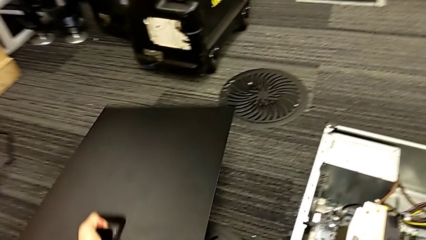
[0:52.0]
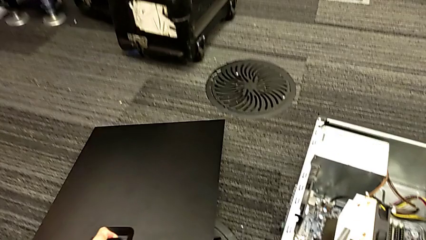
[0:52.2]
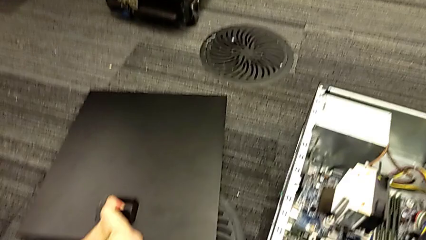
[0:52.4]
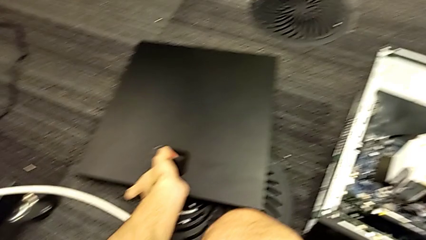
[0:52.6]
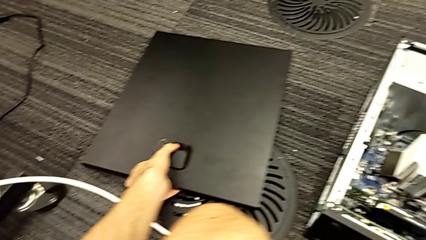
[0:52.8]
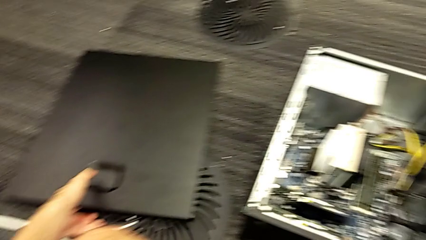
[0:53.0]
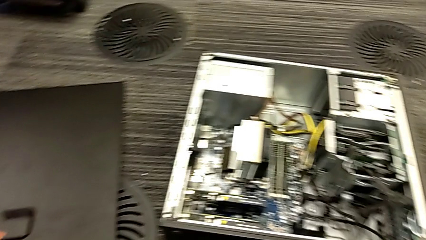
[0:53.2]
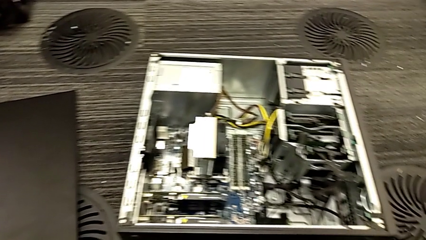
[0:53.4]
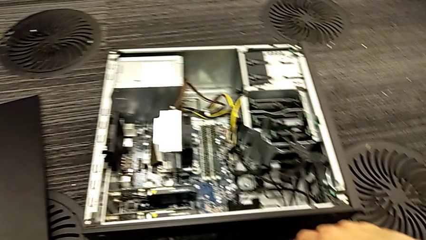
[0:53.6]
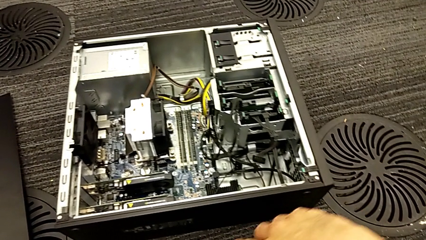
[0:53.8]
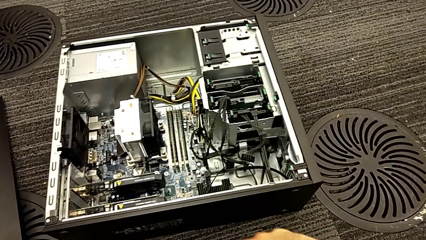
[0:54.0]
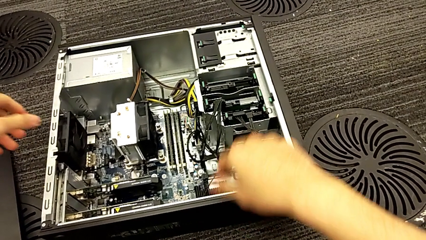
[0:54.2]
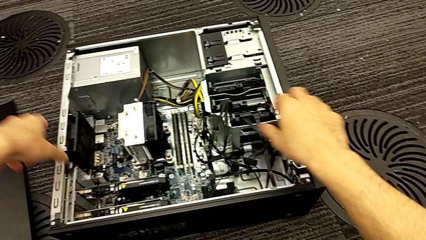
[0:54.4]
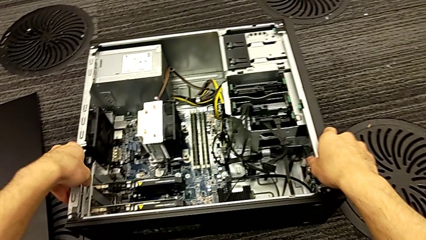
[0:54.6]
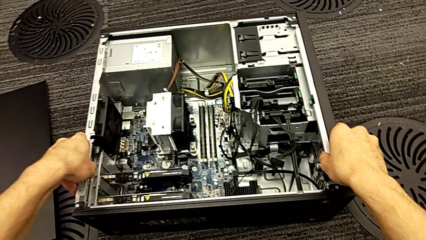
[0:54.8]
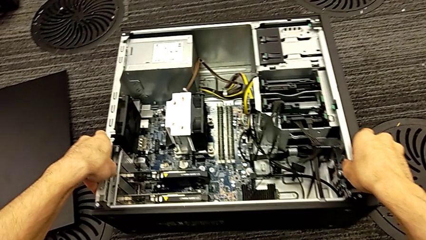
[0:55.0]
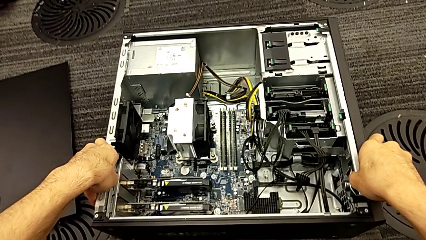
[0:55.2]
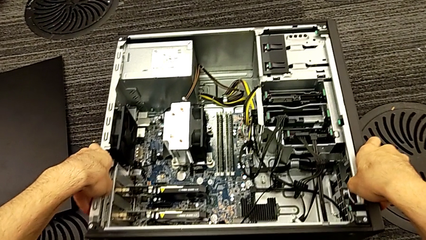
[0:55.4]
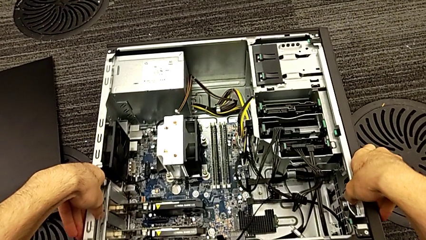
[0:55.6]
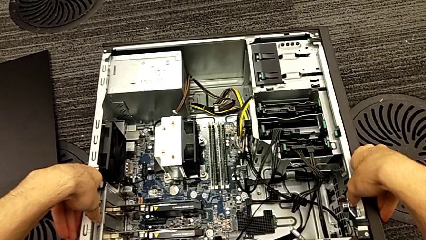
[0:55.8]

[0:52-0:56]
The camera wearer is opening the black cover of their computer. They open the computer tower.

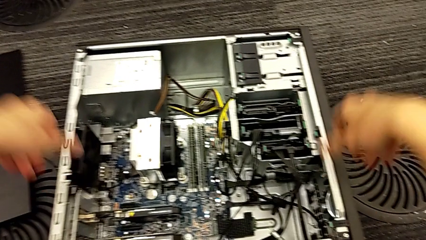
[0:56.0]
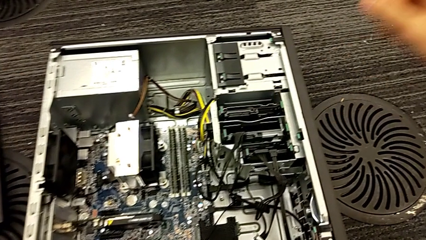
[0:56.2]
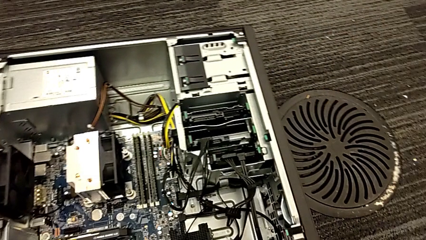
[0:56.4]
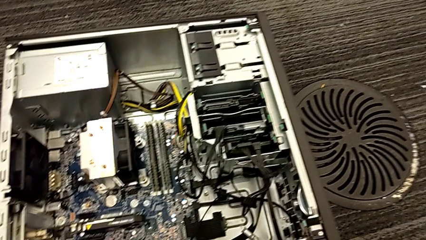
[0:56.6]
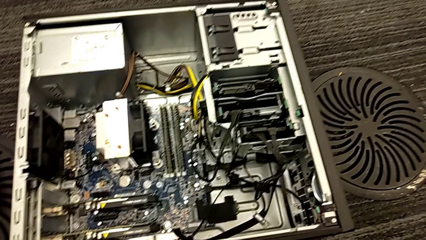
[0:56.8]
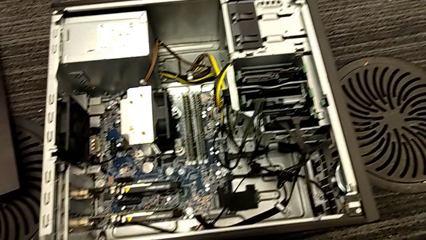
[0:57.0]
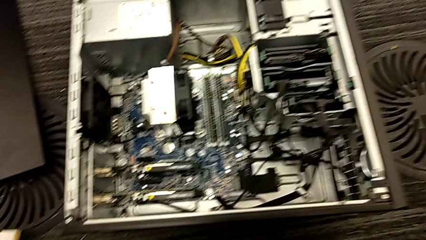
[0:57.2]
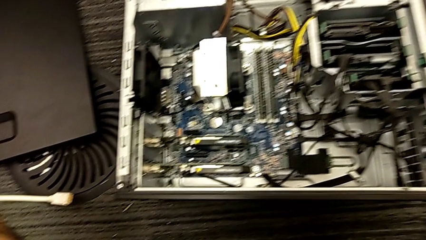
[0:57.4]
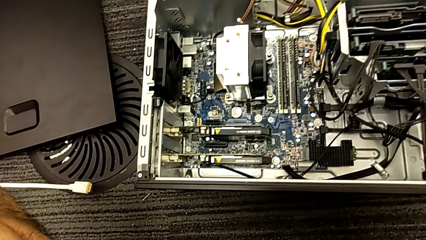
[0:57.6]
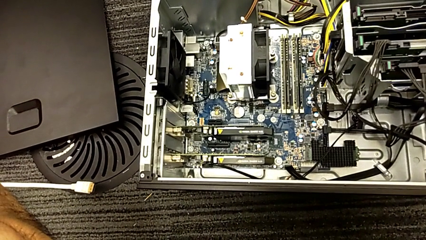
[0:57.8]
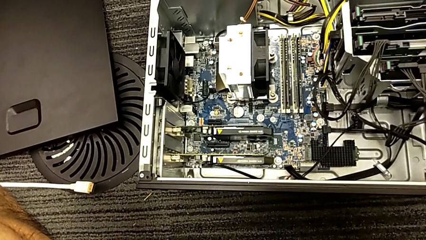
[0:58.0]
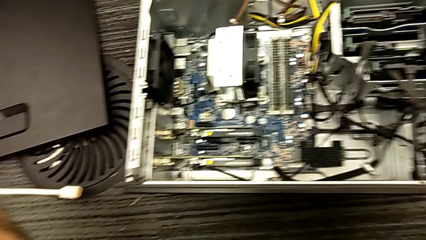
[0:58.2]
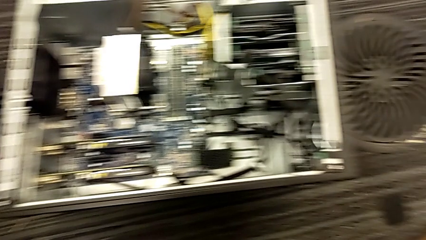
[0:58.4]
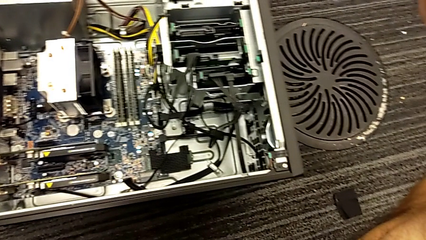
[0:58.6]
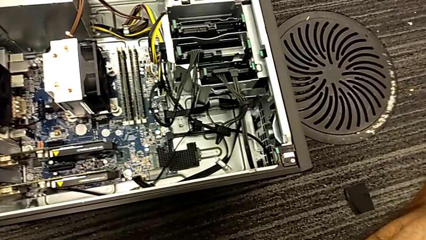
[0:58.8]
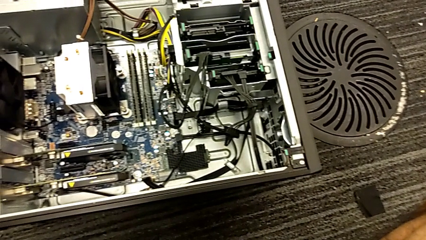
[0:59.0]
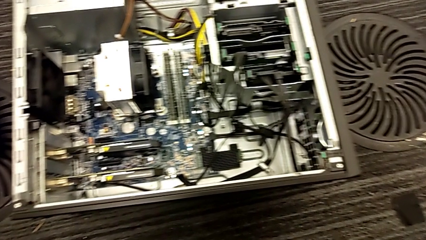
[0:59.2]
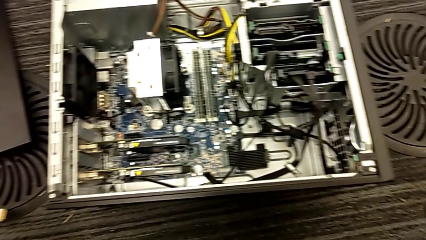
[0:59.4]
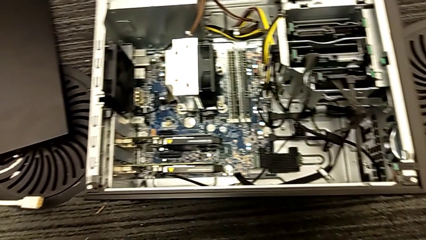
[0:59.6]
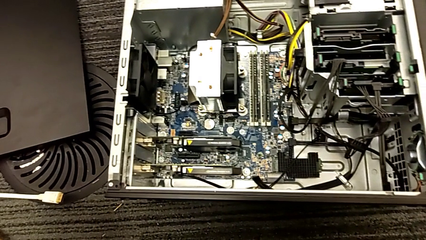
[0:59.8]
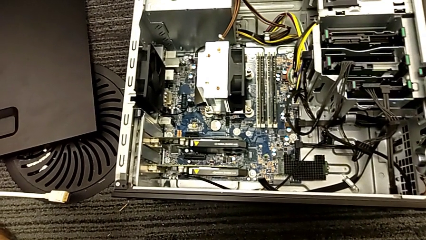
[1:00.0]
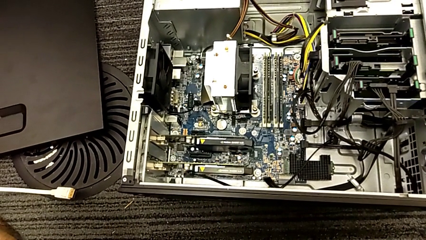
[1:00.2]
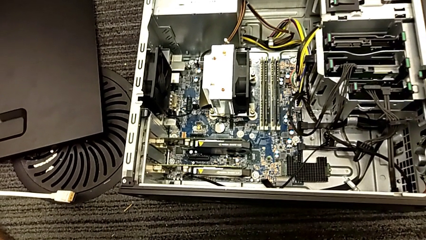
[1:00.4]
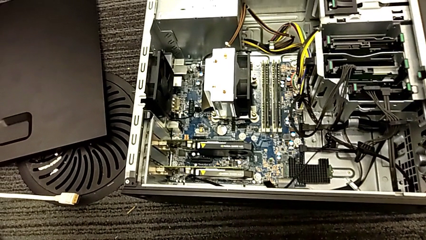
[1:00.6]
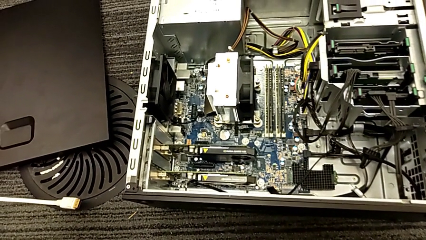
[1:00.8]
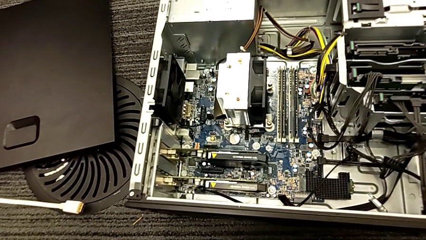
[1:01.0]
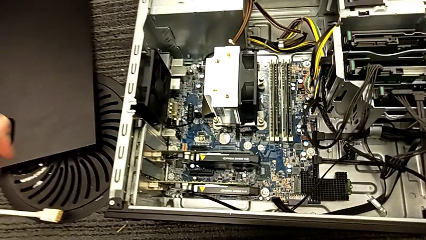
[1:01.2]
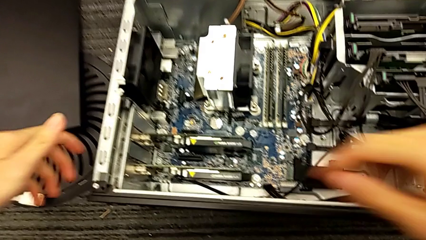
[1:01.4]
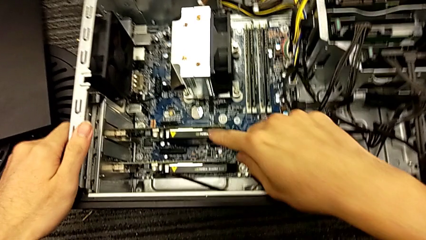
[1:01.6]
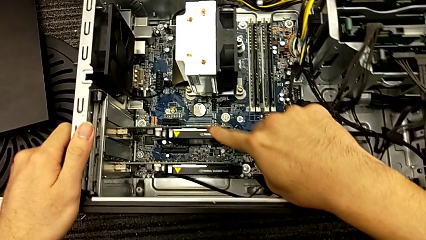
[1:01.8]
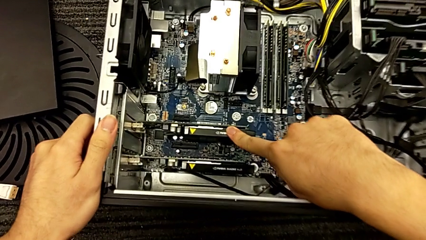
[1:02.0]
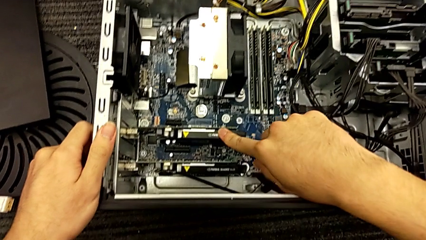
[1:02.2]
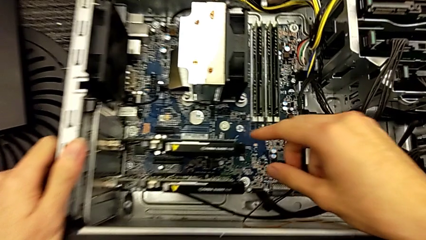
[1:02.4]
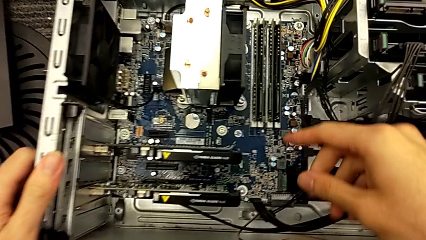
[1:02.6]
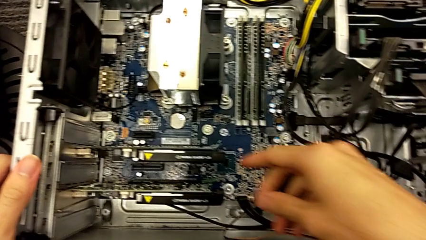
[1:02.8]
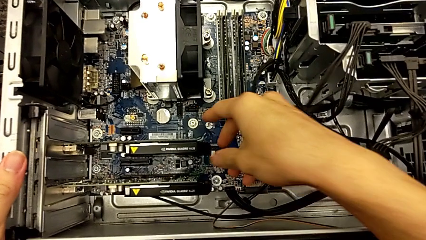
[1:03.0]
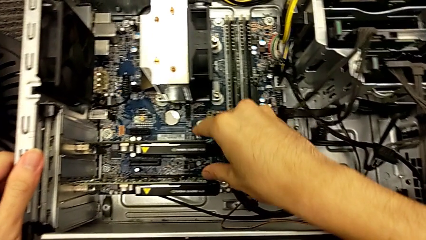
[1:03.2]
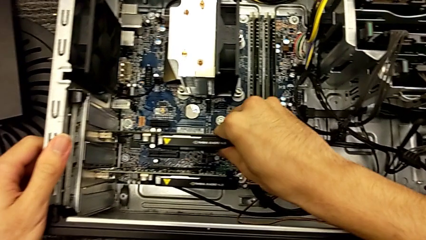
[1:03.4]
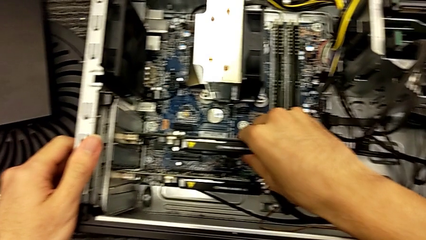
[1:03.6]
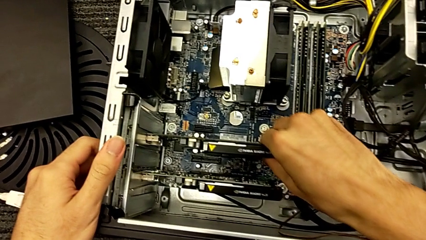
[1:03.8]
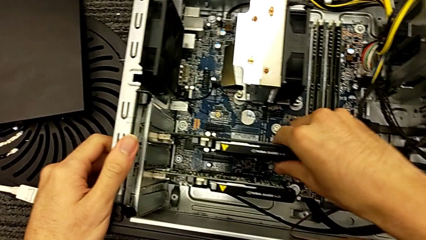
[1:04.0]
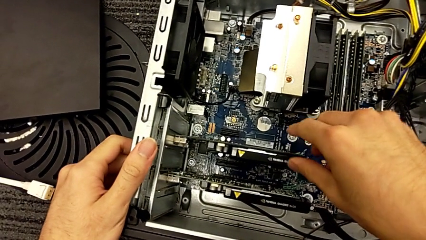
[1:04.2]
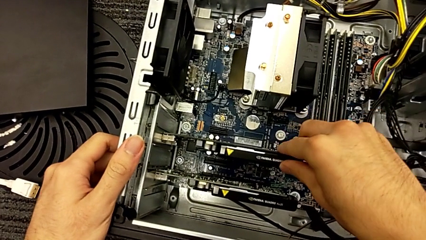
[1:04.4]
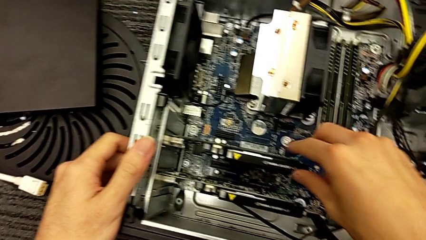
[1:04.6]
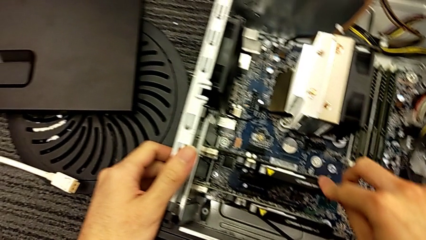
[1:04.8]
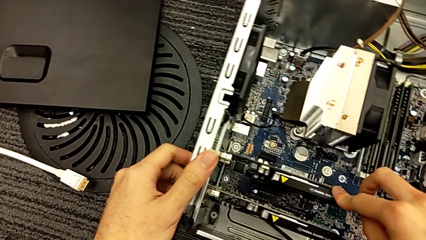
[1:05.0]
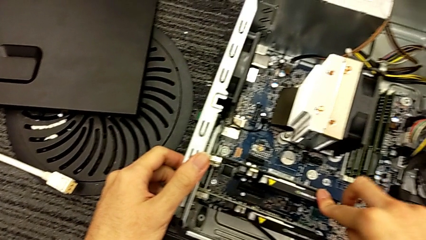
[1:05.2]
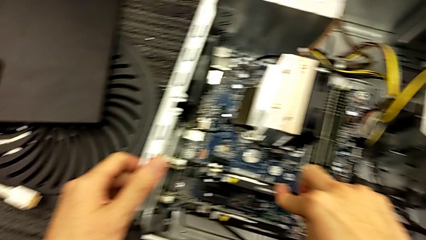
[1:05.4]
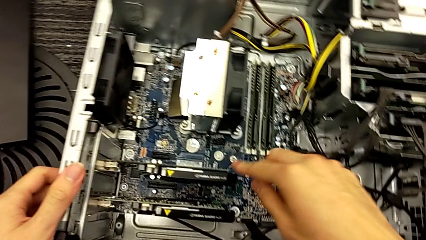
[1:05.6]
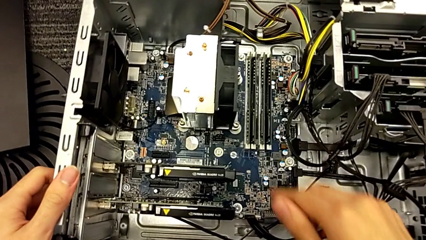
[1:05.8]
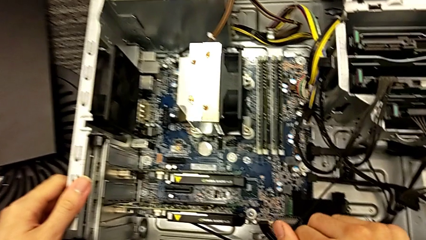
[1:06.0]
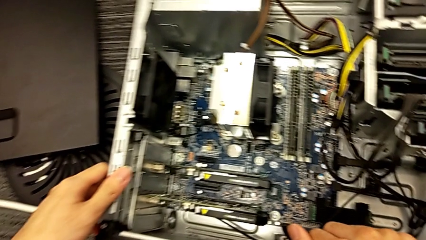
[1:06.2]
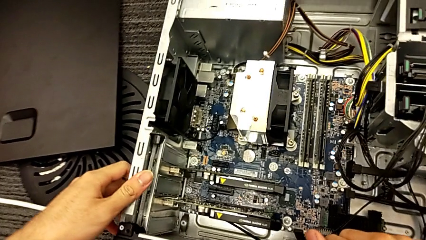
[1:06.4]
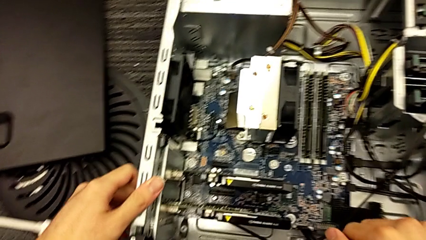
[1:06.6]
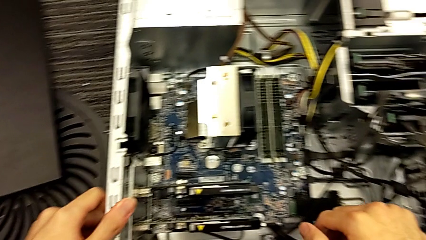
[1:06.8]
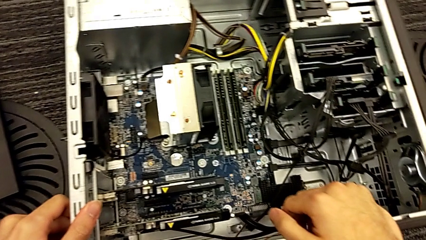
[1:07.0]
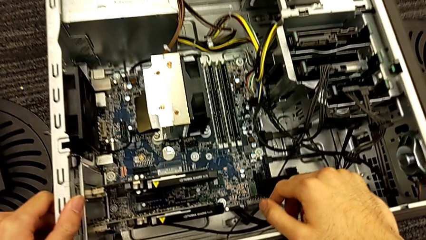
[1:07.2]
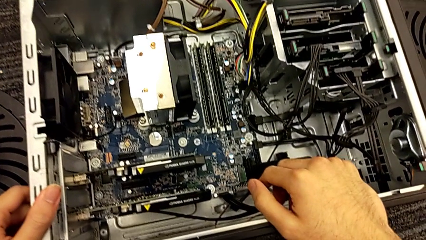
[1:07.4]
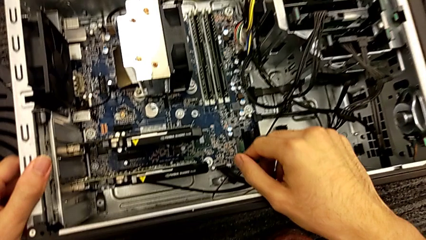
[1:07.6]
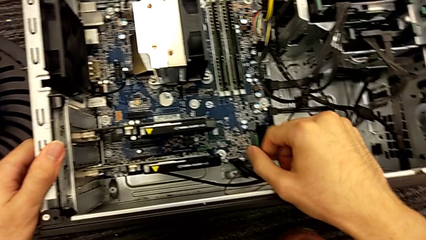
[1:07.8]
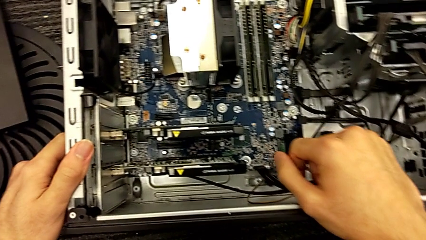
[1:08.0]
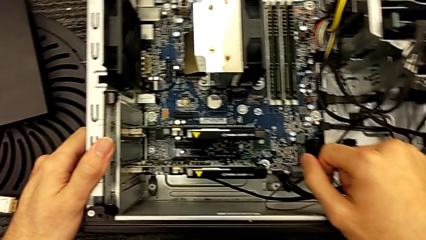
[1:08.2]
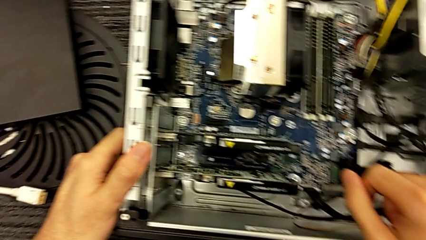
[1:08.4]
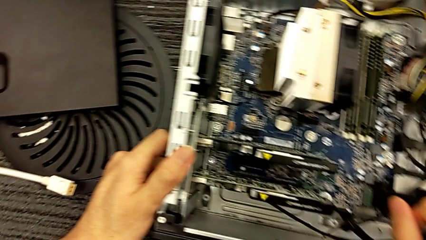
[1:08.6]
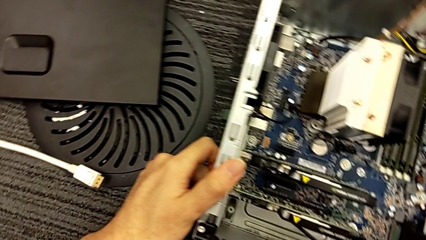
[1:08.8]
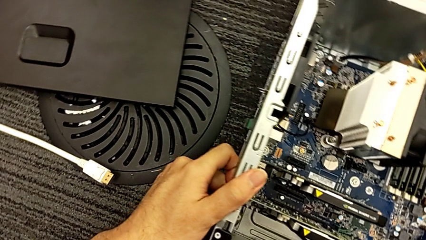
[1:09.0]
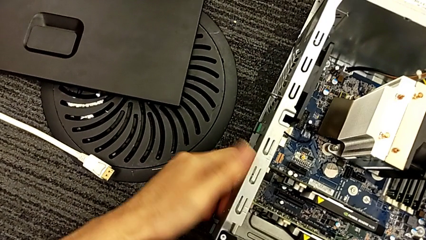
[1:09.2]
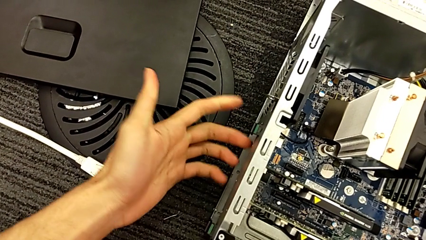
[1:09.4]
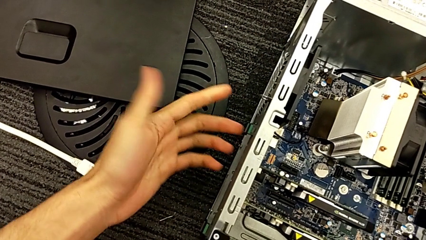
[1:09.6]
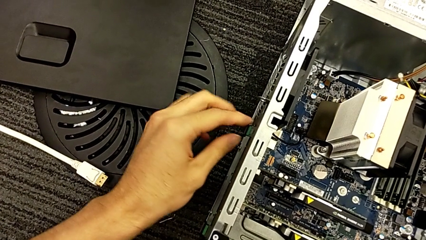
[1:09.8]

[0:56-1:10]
The camera wearer is removing the graphics cards. They inspect the computer tower.
